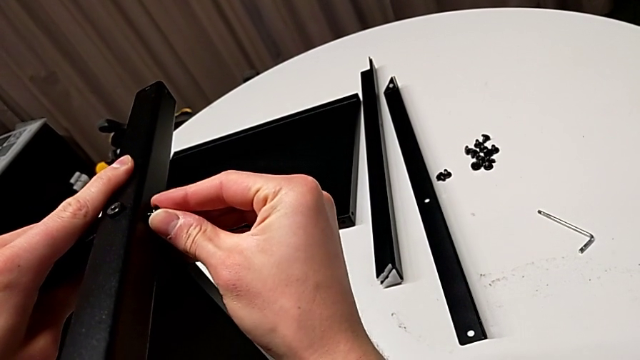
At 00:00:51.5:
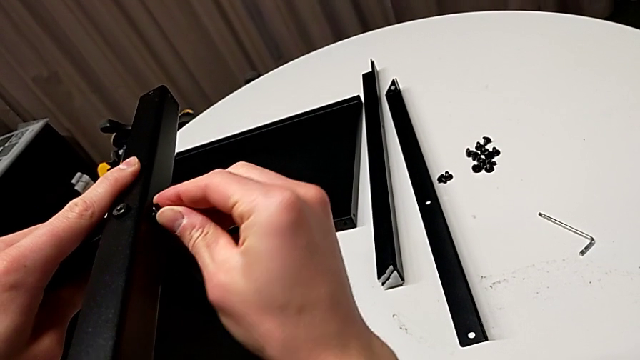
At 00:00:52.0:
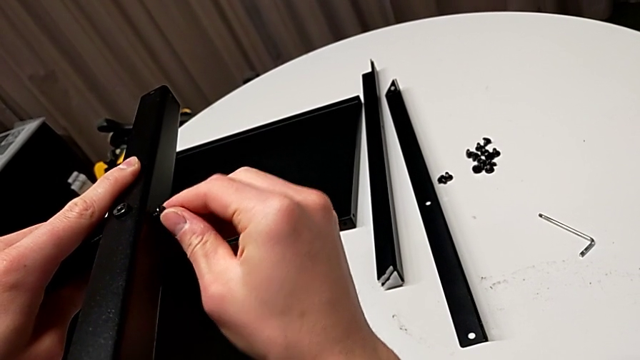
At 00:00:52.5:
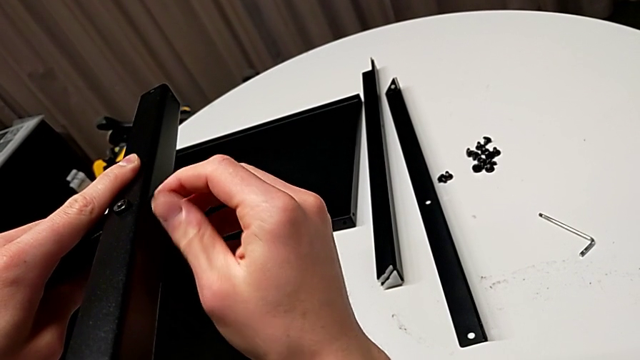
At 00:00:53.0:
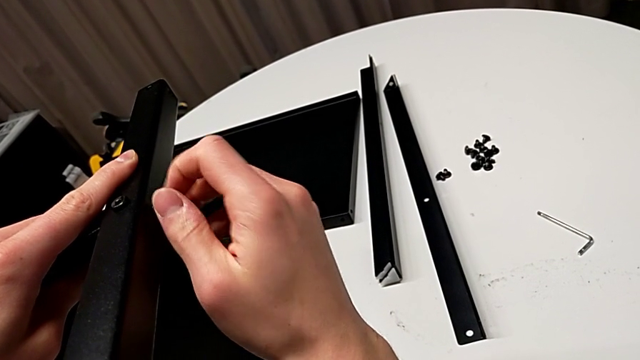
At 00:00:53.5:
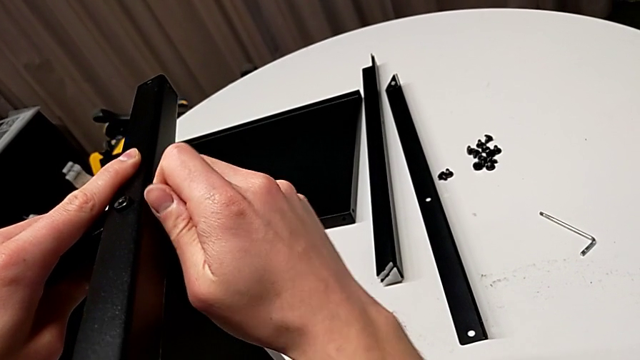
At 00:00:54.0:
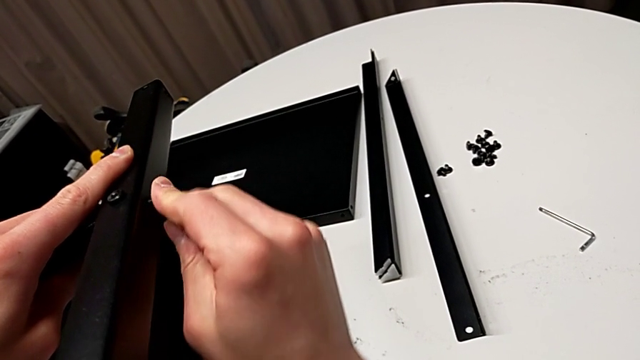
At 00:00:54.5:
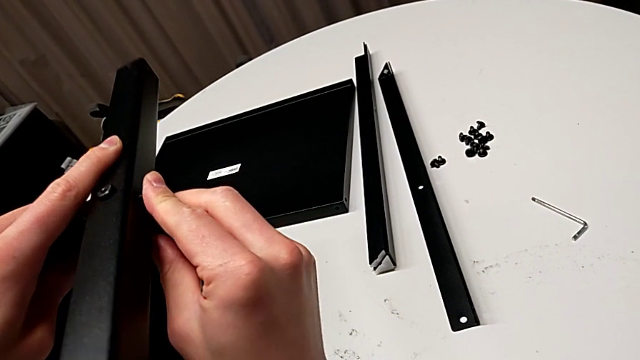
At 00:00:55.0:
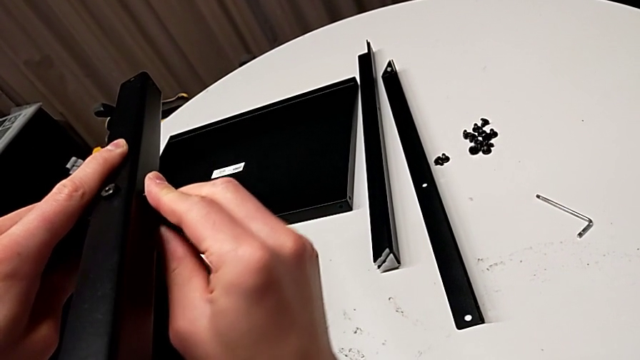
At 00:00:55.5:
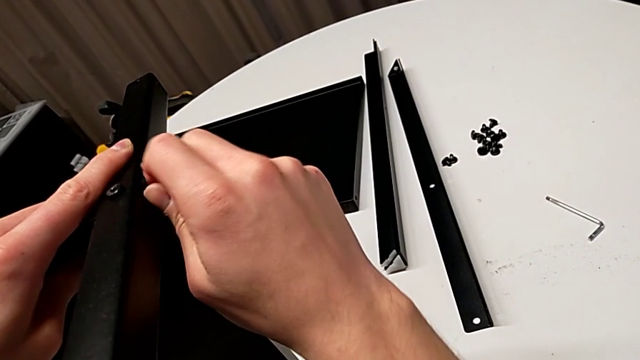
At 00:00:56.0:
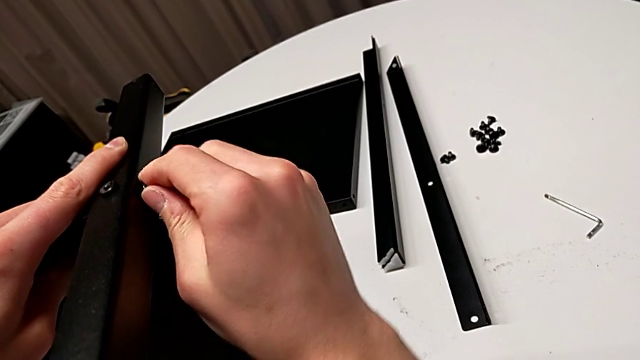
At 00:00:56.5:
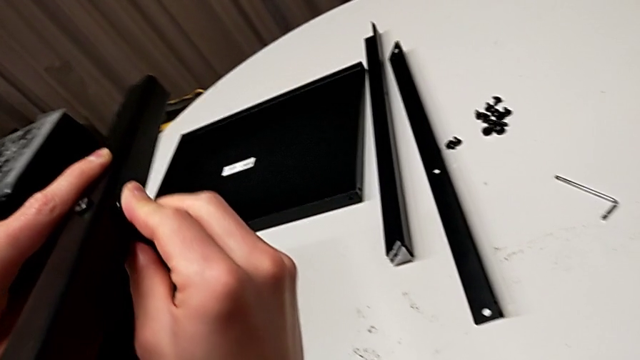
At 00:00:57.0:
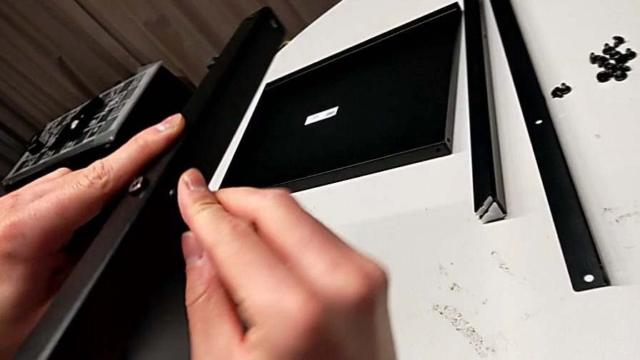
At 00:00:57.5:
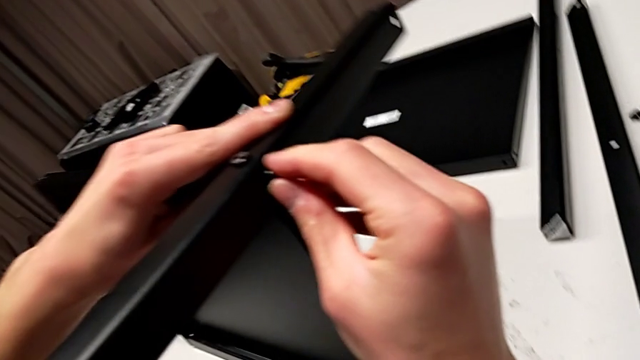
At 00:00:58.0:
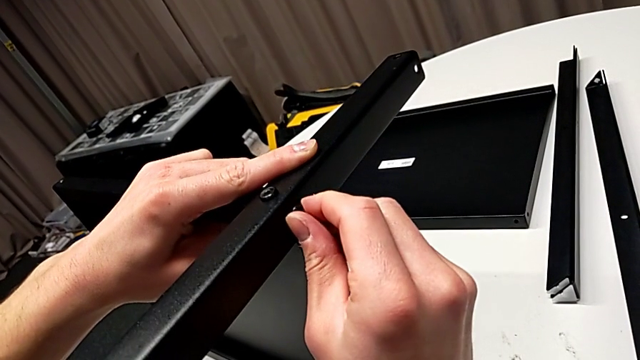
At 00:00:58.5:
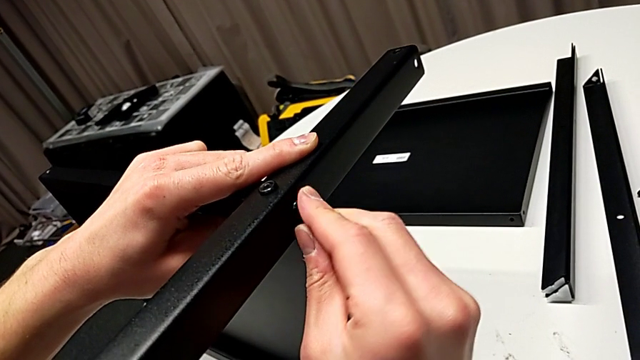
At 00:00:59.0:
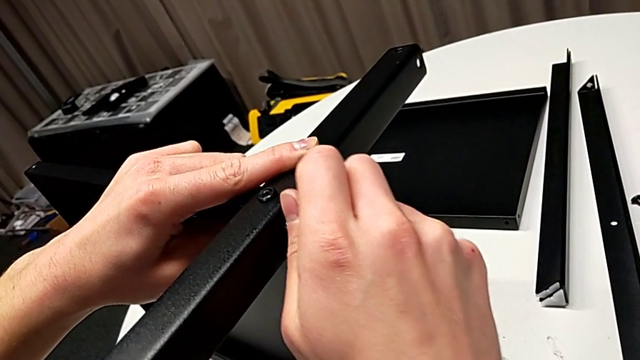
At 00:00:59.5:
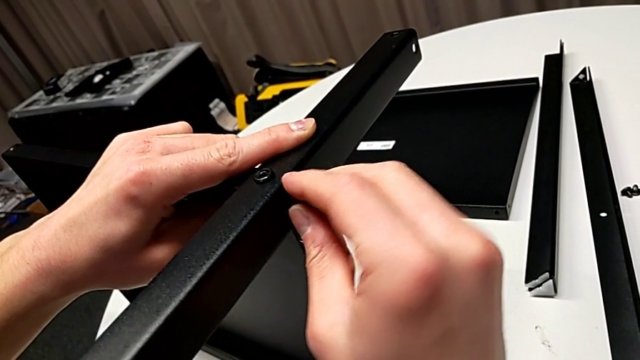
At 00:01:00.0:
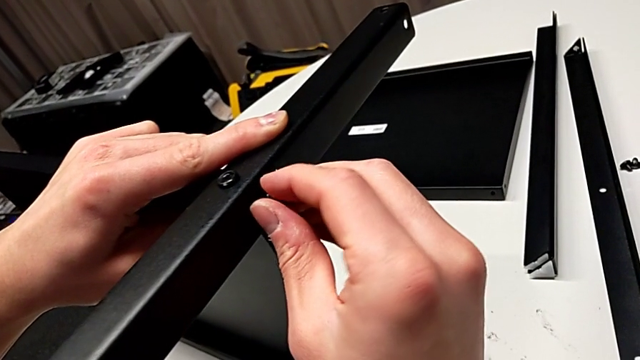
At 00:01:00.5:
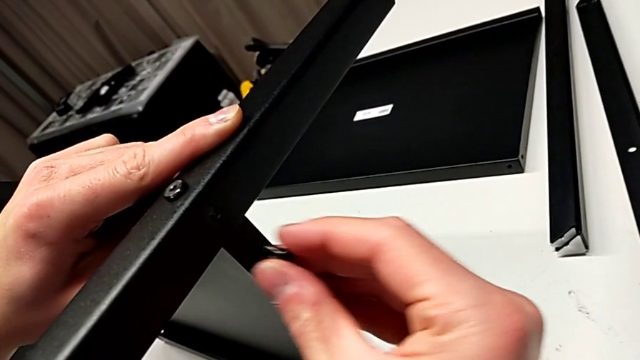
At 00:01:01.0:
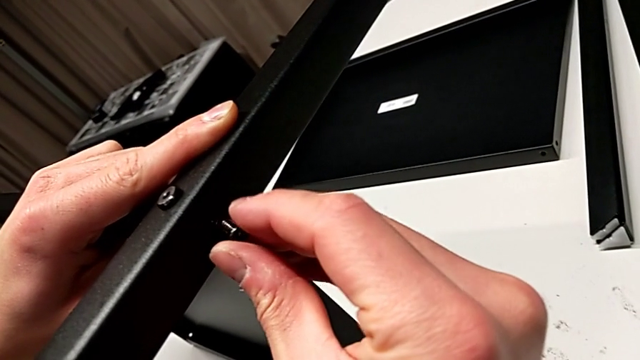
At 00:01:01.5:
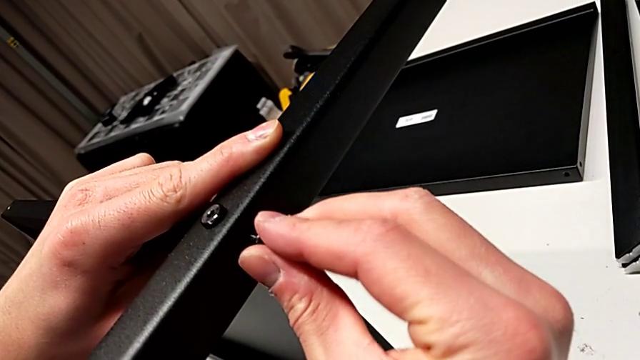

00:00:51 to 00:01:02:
The camera wearer is assembling the first leg of the shelf. They screw the hex socket head, unscrew it, disassemble it and insert it.

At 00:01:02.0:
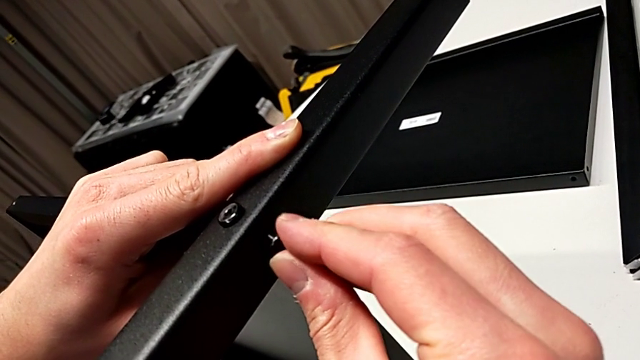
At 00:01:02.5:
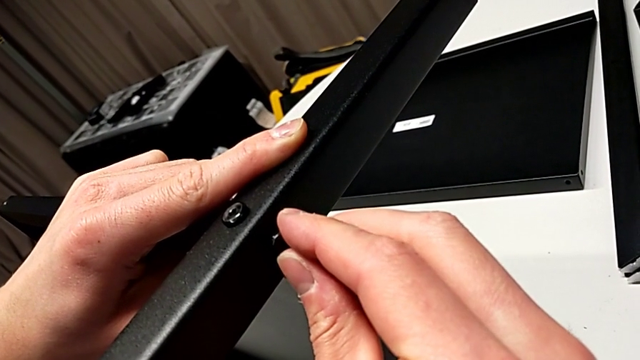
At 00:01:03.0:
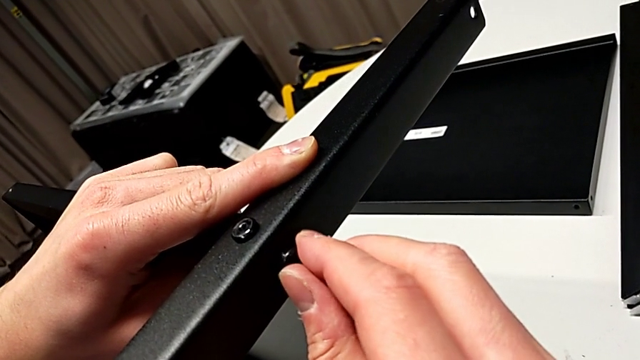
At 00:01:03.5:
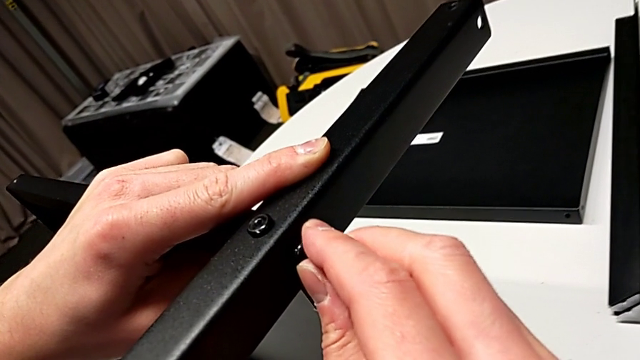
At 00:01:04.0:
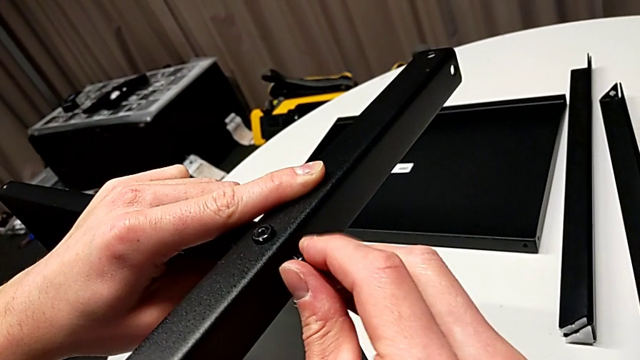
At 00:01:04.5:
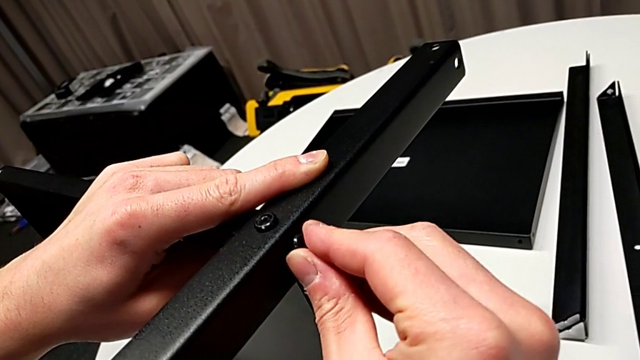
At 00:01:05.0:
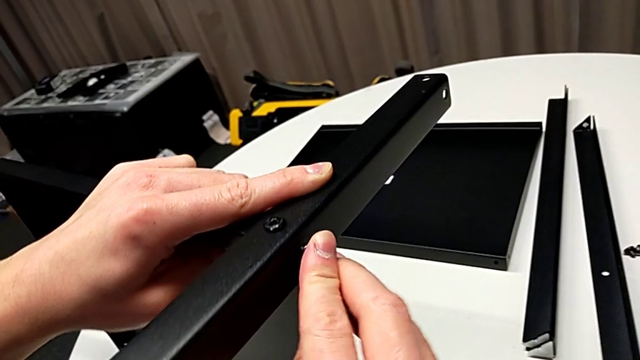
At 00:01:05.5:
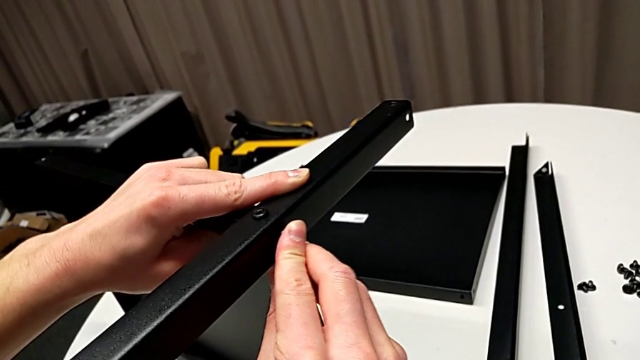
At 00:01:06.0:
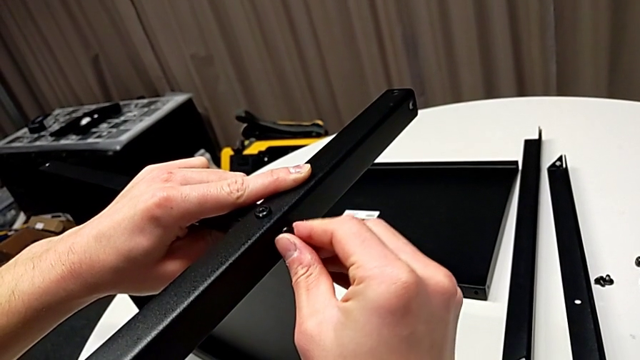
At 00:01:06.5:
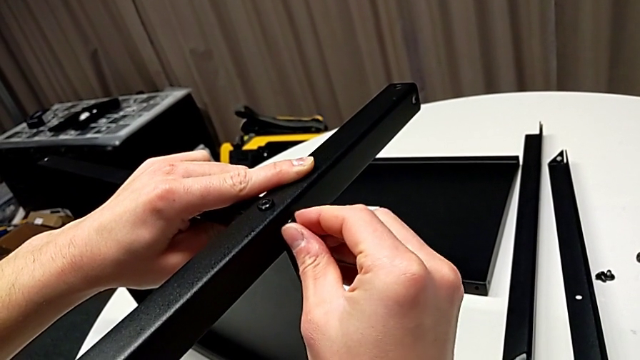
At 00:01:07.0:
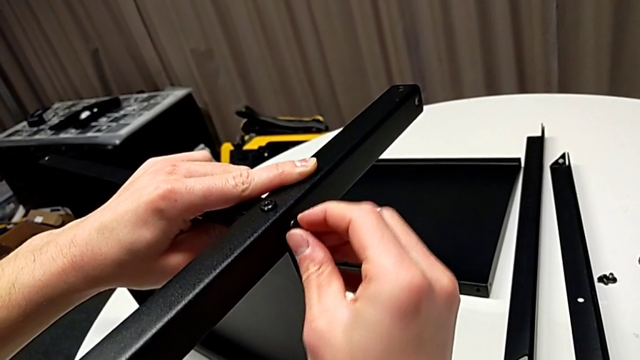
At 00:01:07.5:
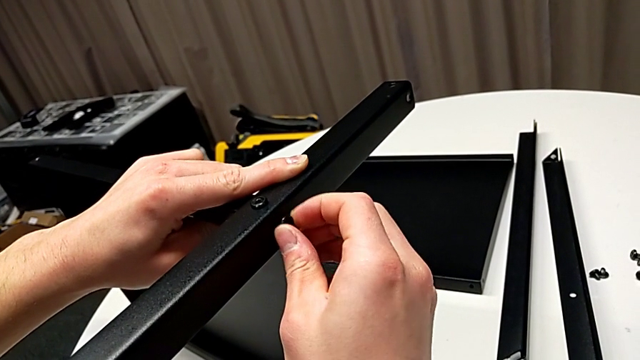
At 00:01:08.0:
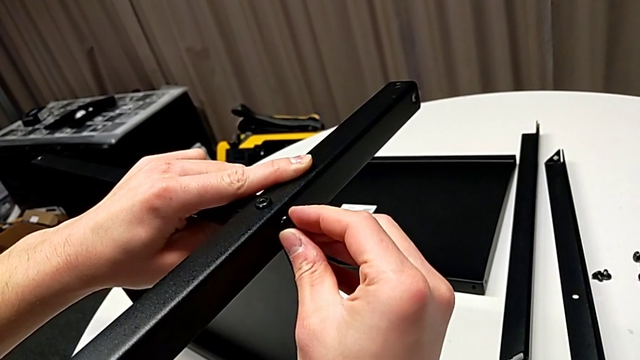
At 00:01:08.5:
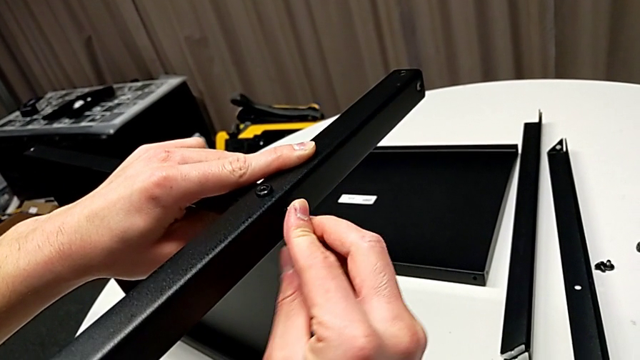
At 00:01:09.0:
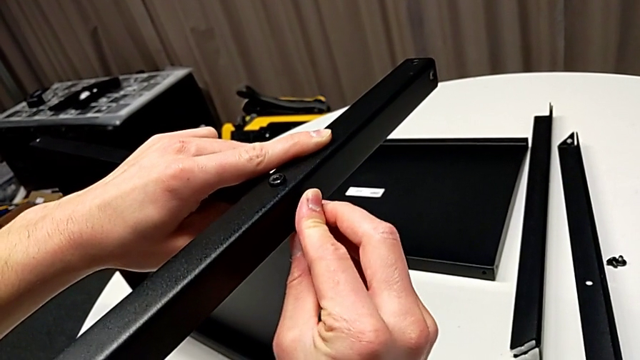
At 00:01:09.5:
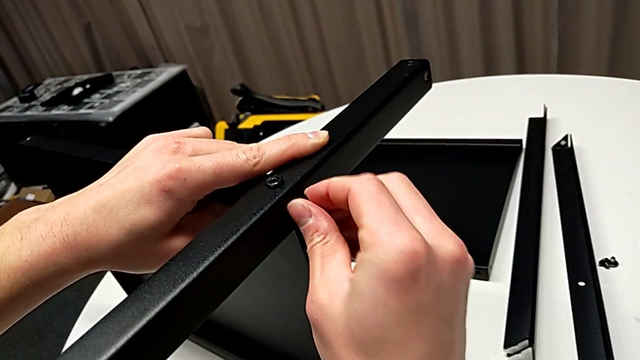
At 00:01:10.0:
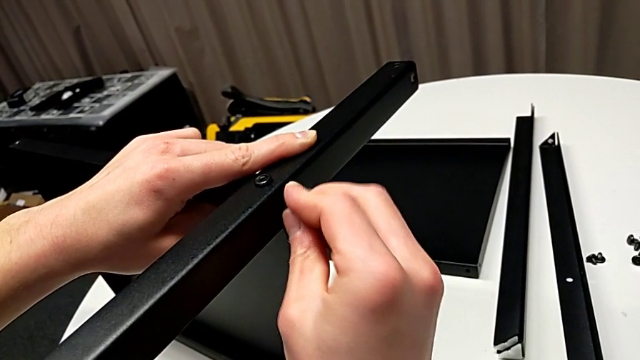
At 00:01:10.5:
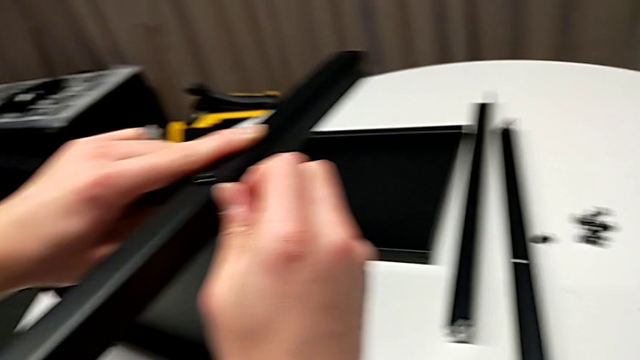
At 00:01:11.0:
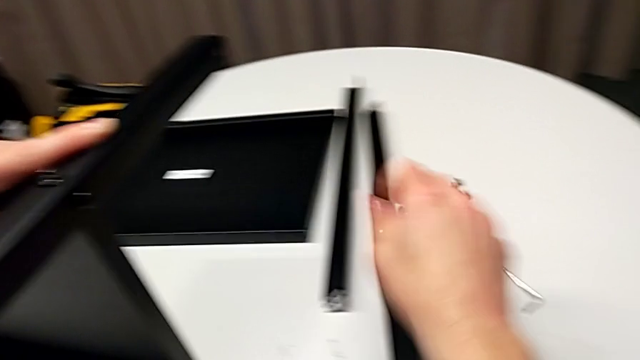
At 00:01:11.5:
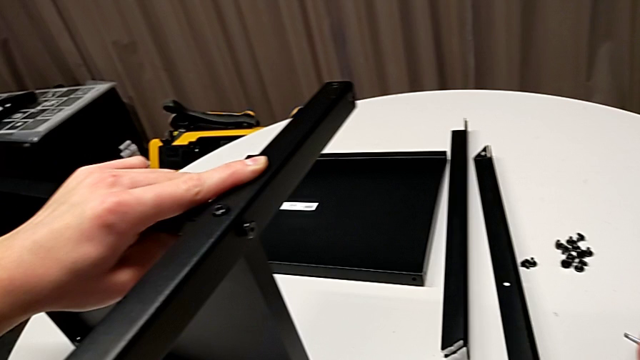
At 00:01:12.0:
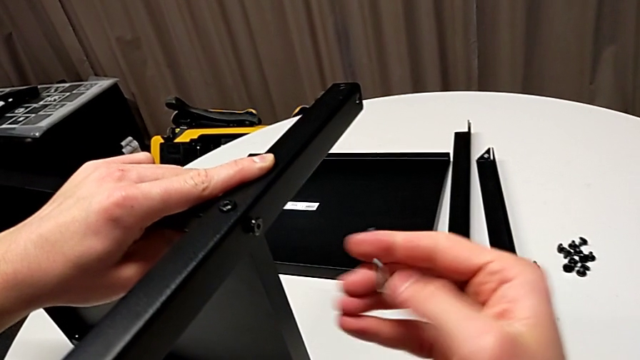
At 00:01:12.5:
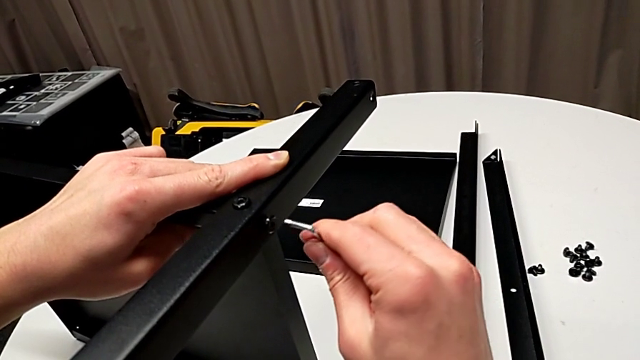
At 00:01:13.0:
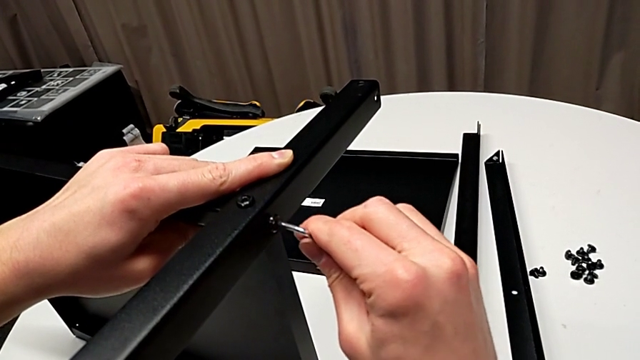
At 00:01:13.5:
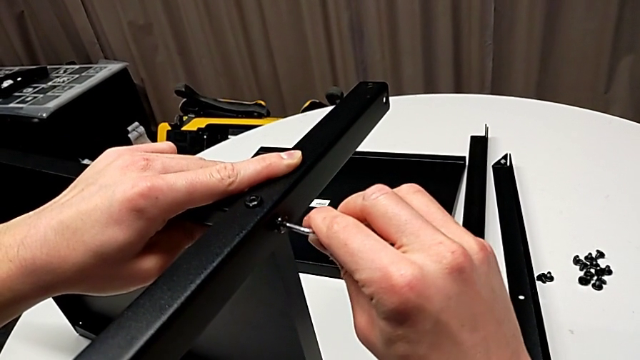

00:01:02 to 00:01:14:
The camera wearer is assembling the first leg of the shelf. They align the hex socket head, insert it, screw it, grab the Allen wrench and insert it.
